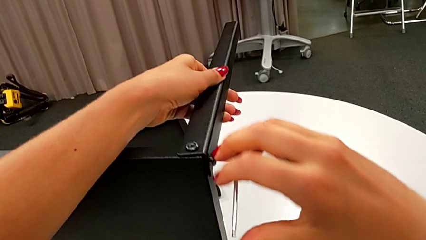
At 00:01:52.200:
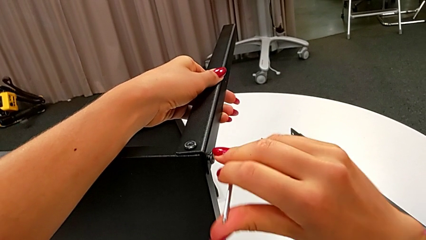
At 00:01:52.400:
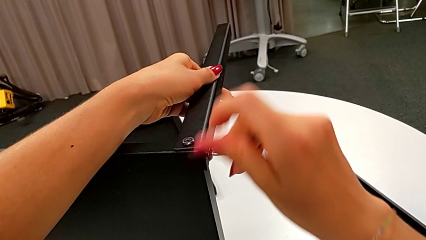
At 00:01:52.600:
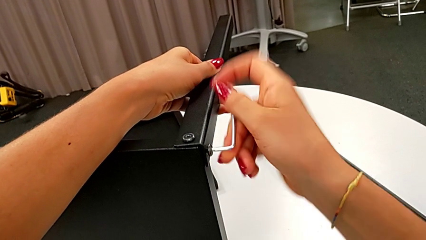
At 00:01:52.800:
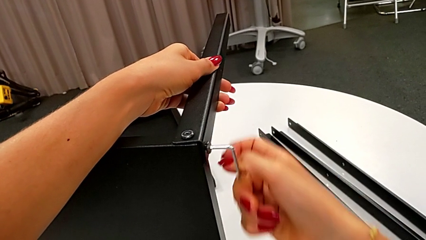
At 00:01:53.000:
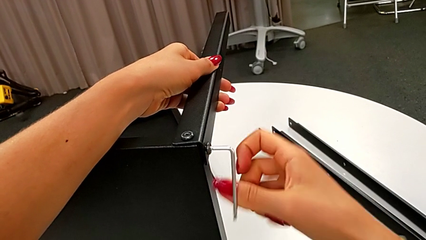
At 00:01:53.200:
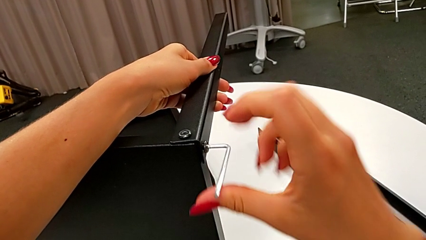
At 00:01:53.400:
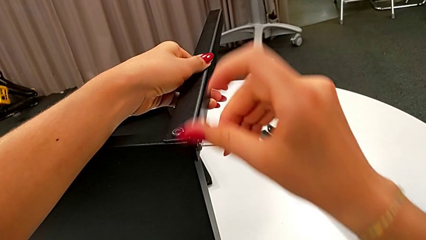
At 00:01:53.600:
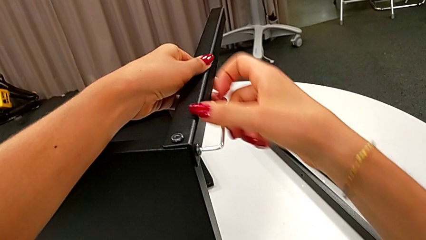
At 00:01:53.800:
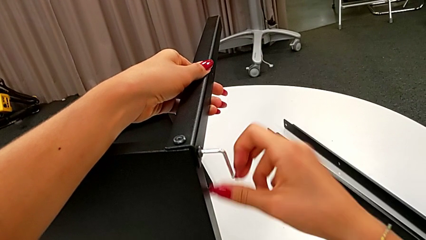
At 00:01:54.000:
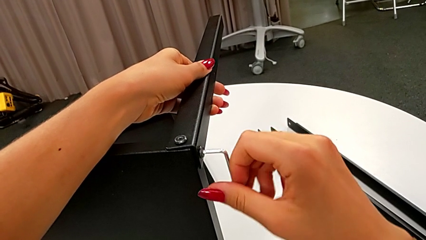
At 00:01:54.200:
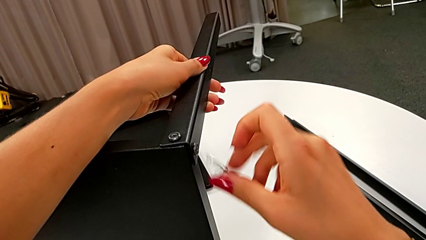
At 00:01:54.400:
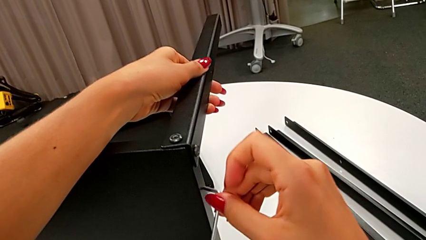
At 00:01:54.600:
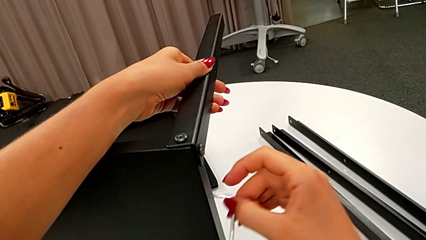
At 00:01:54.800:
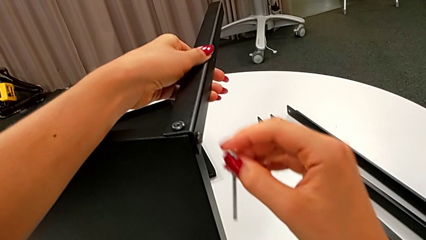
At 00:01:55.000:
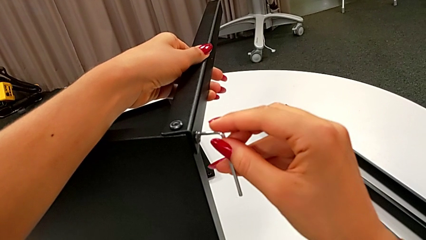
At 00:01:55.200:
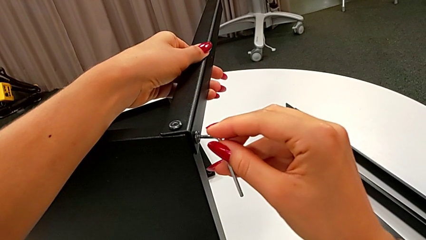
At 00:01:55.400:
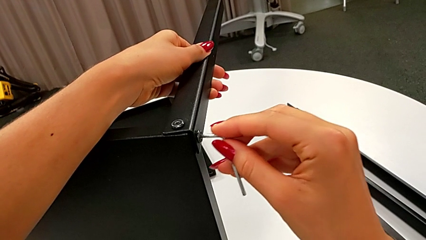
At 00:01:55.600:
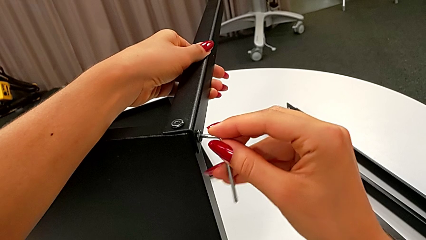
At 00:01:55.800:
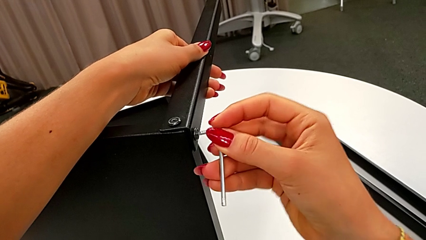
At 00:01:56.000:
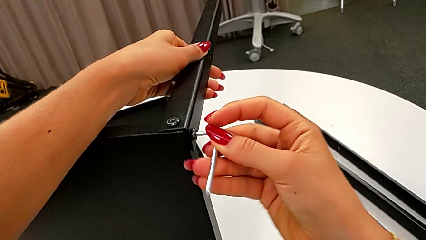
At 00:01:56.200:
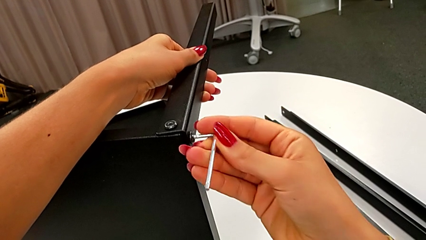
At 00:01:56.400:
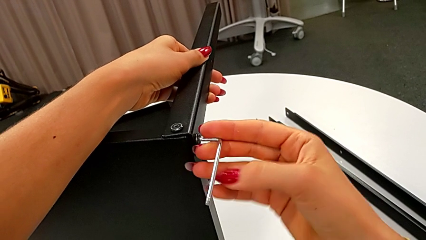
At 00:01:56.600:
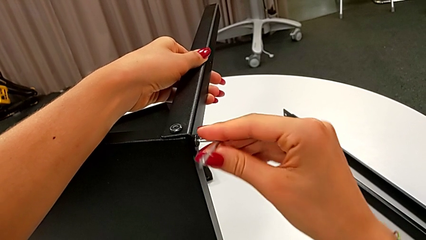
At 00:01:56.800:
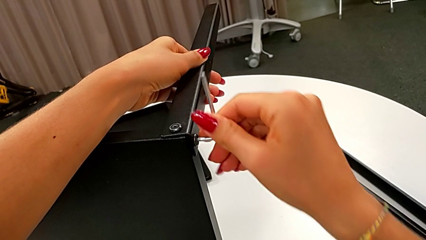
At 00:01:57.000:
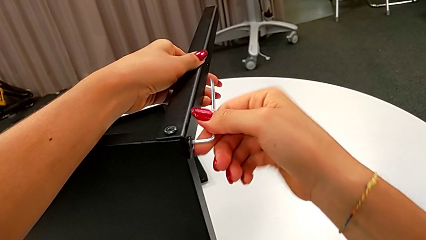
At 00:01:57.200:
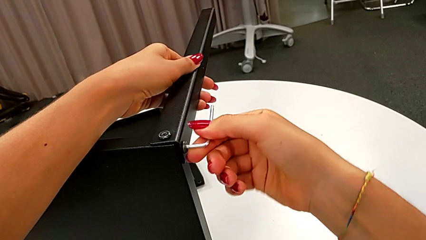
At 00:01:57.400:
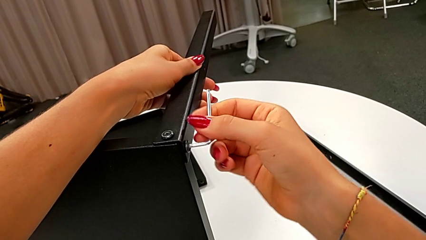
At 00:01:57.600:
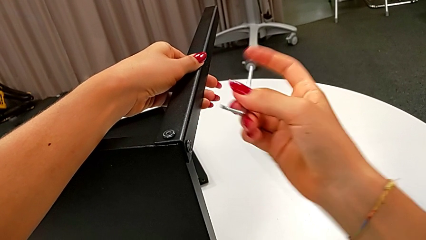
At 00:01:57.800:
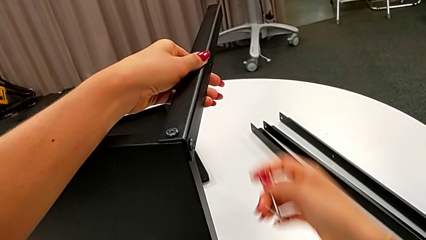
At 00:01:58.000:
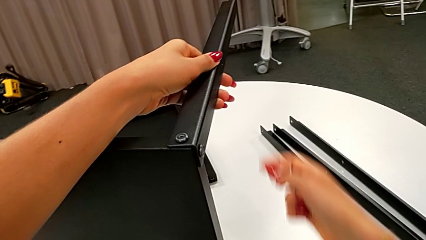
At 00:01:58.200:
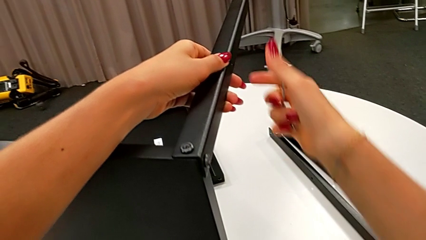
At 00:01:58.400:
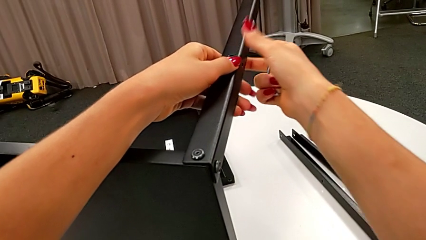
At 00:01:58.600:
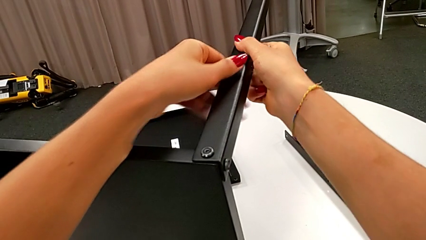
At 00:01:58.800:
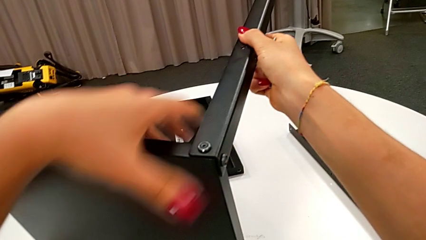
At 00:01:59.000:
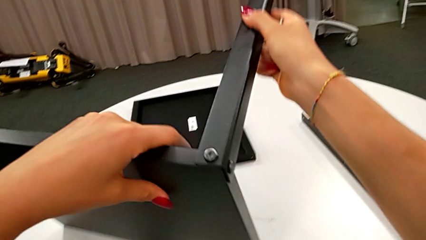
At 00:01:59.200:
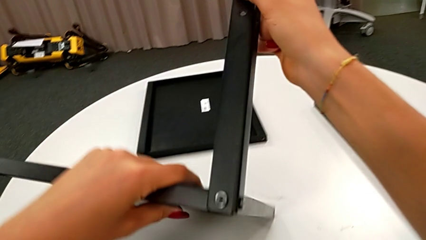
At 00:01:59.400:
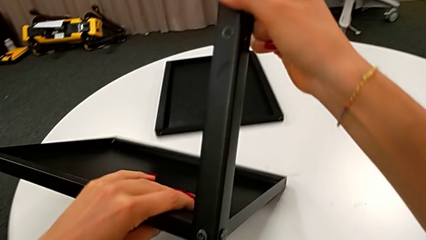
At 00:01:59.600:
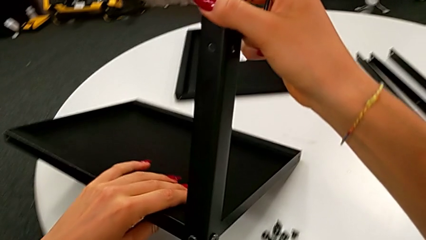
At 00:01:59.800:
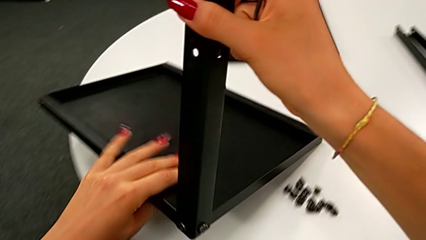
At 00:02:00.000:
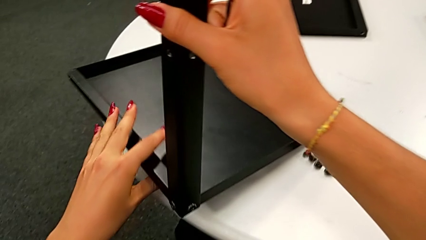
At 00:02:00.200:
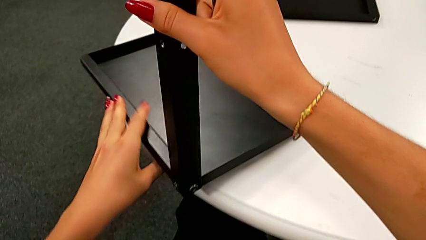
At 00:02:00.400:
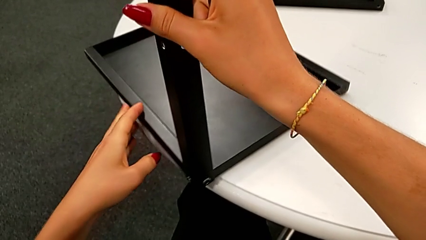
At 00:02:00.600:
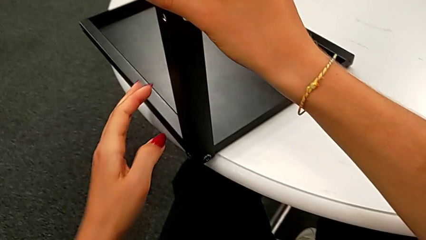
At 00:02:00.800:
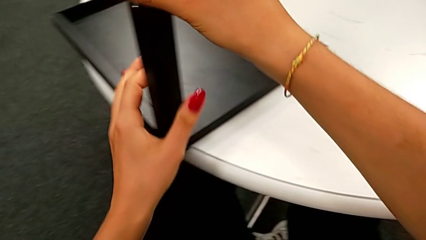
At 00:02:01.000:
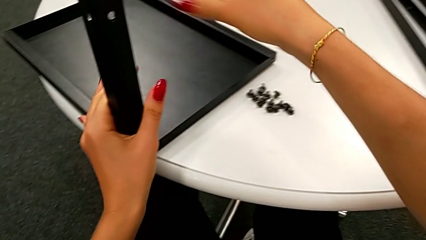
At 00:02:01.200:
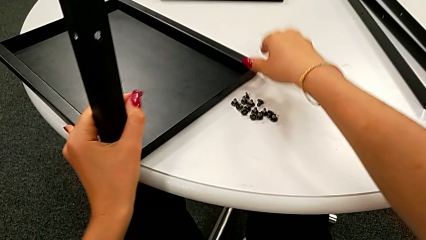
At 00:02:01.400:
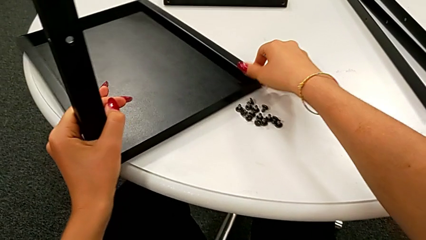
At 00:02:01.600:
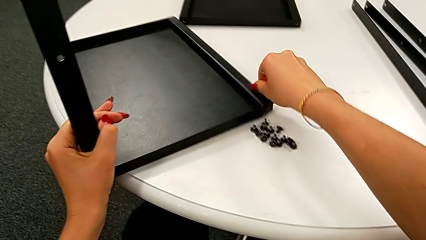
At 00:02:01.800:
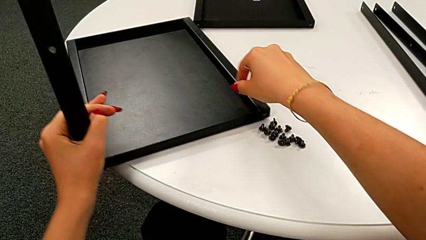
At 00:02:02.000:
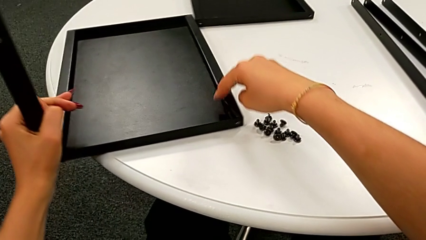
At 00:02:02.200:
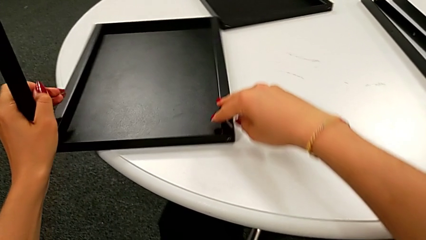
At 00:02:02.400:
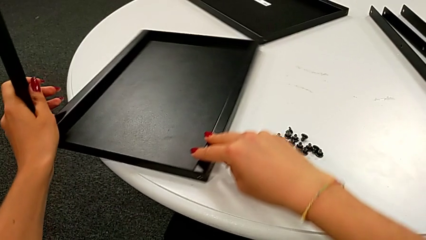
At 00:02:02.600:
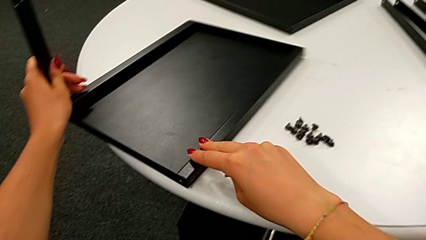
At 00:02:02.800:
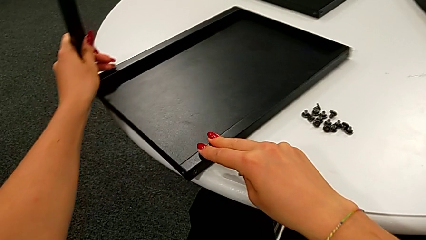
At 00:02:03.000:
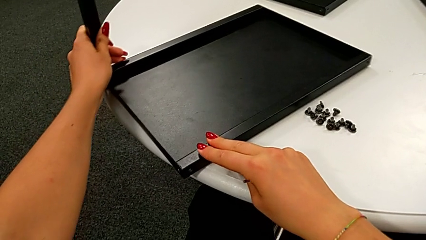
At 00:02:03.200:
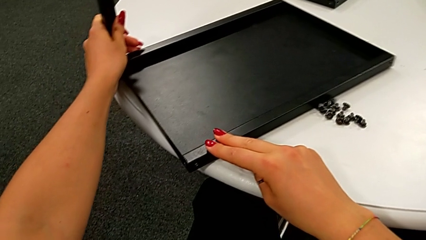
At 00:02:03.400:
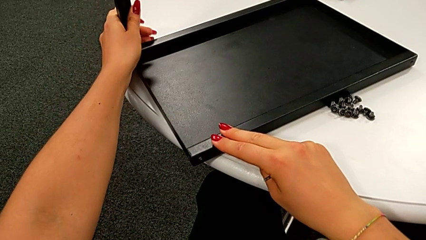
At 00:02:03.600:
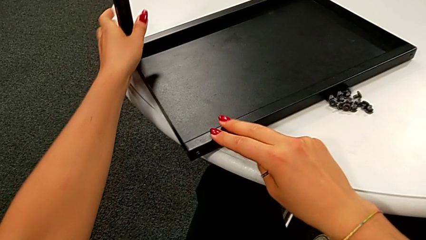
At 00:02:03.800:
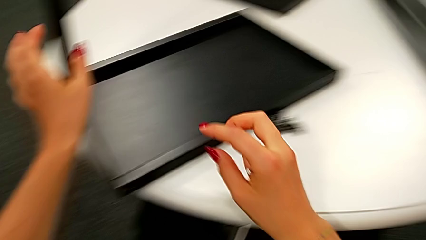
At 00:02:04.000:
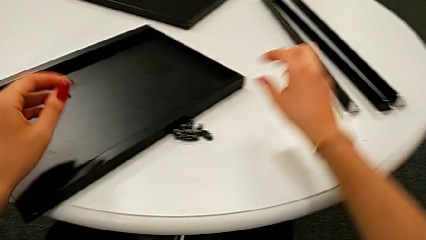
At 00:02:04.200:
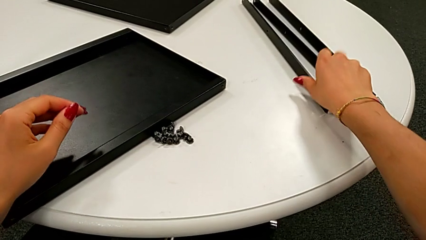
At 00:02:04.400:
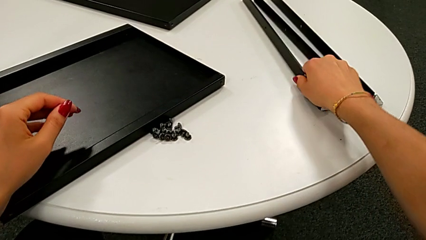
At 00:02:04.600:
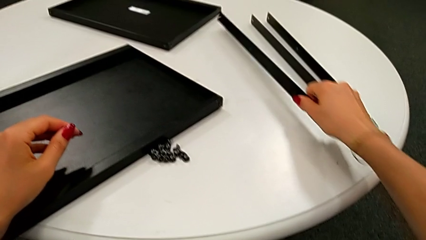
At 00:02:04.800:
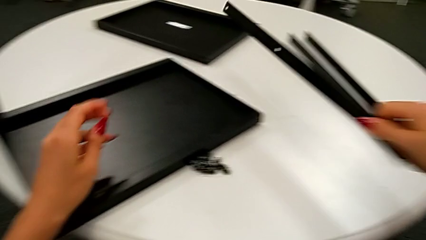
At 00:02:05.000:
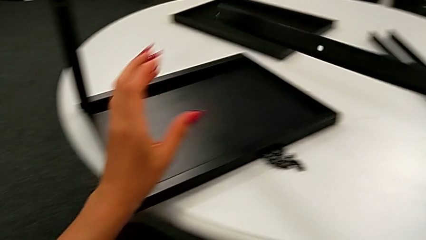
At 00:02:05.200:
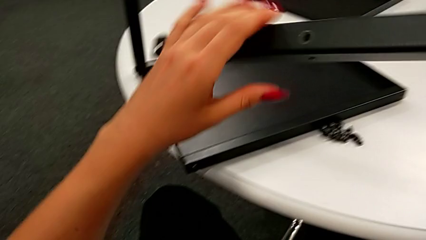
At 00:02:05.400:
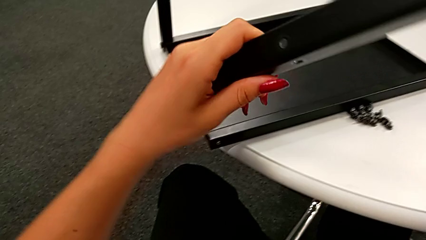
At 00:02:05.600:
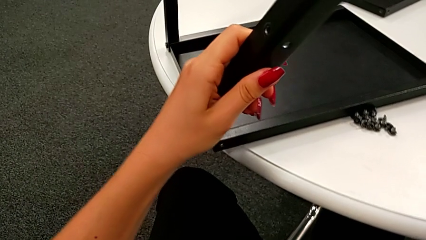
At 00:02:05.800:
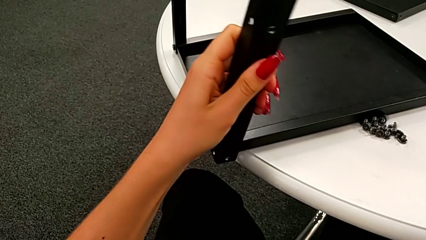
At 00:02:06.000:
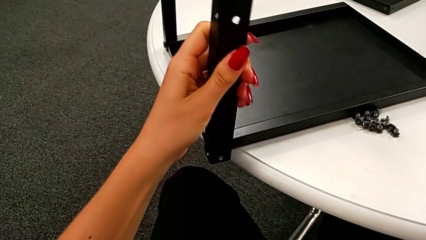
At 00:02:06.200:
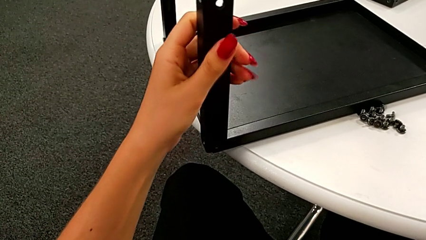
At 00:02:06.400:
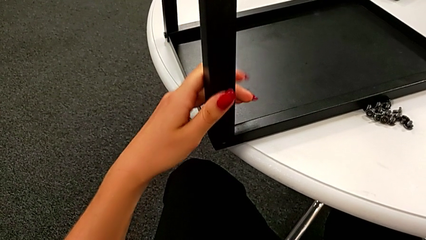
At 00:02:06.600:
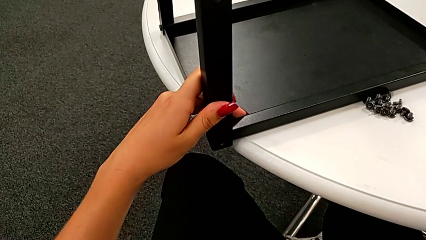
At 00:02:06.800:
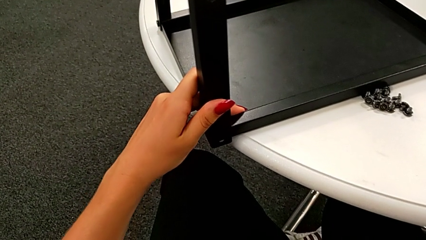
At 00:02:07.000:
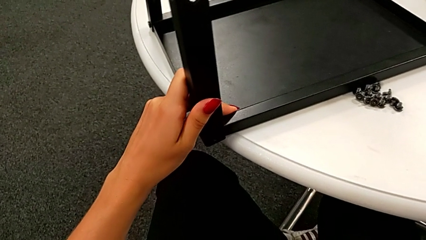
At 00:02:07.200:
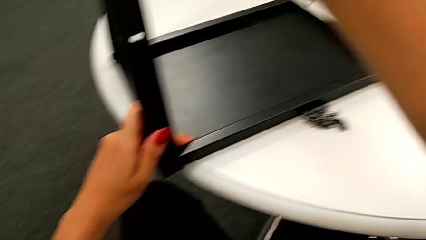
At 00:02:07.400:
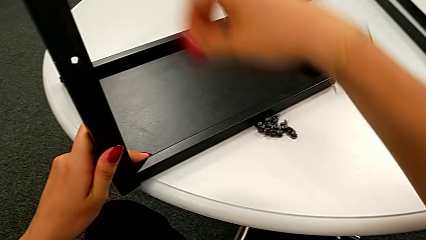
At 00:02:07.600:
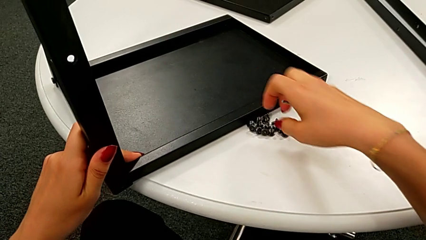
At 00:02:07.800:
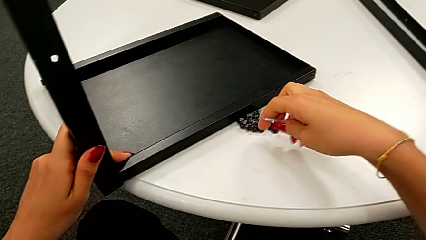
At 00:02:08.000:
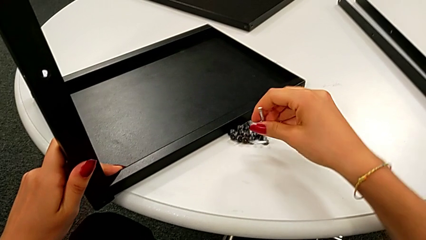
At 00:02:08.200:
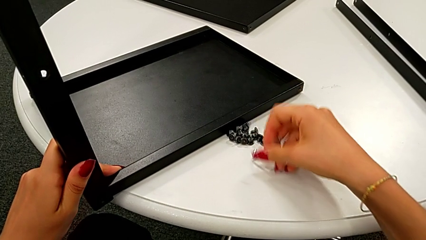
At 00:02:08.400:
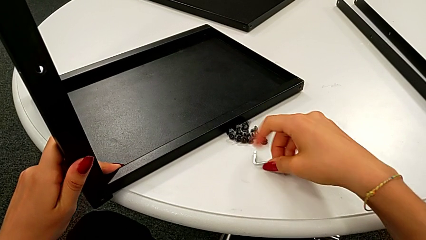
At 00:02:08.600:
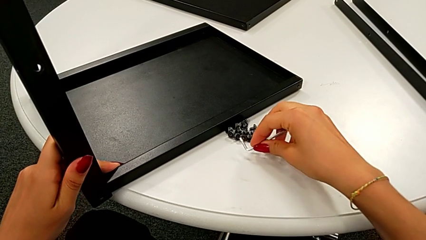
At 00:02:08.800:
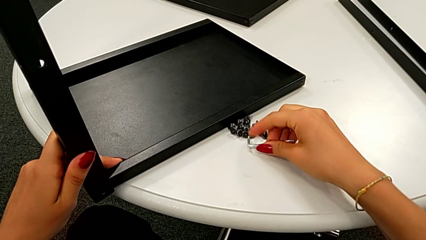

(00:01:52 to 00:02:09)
The camera wearer is assembling the leg of the top tray. They screw the second hex socket head, wrongly drop the Allen wrench, insert it, screw the hex socket head, withdraw the Allen wrench, rotate the nightstand, place the top nightstand, rotate the nightstand, grab the second leg, align it and grab the Allen wrench.
